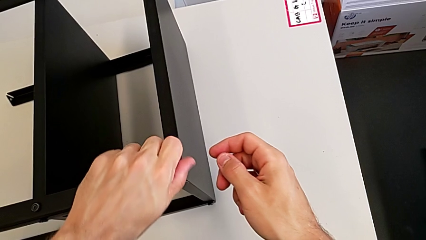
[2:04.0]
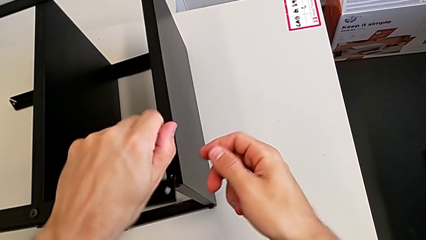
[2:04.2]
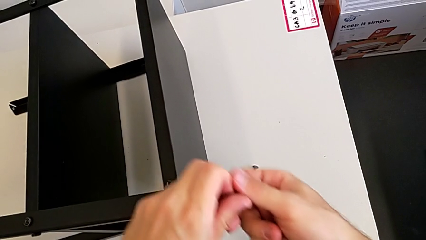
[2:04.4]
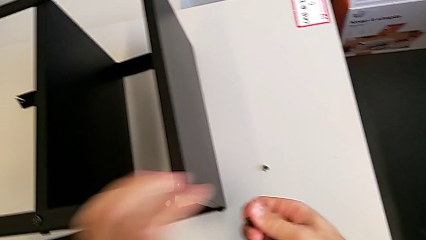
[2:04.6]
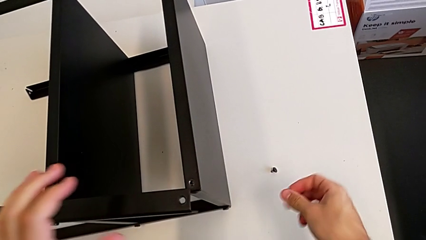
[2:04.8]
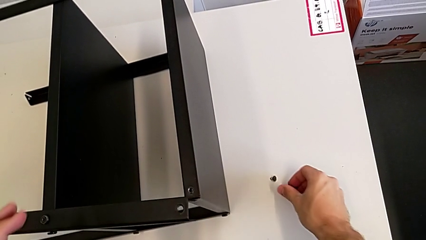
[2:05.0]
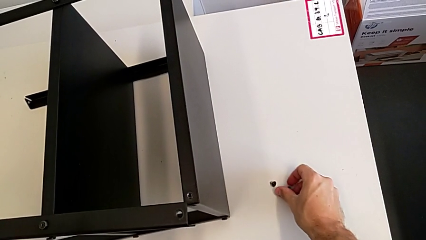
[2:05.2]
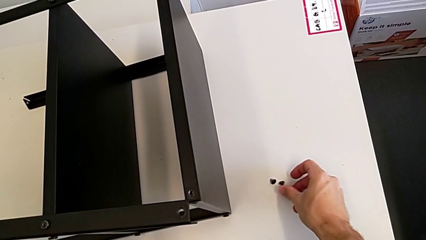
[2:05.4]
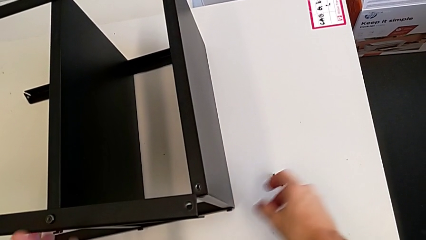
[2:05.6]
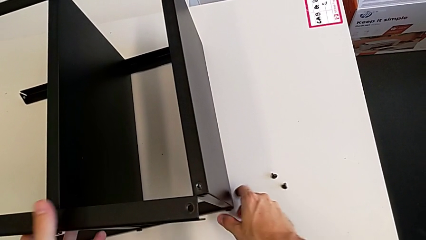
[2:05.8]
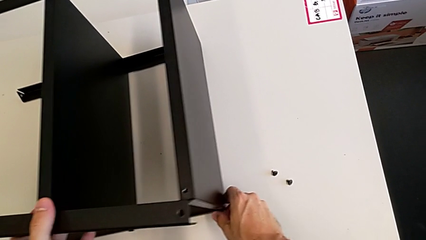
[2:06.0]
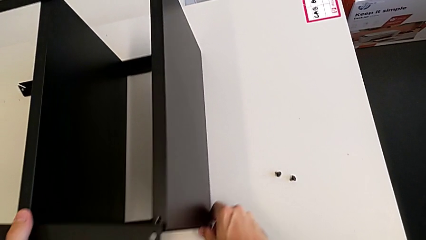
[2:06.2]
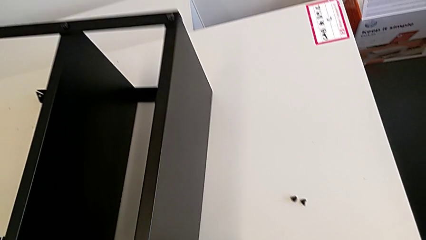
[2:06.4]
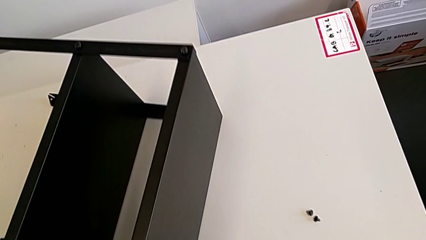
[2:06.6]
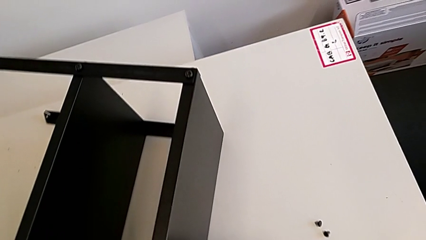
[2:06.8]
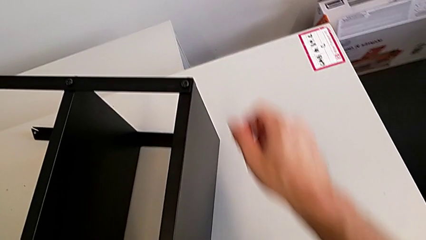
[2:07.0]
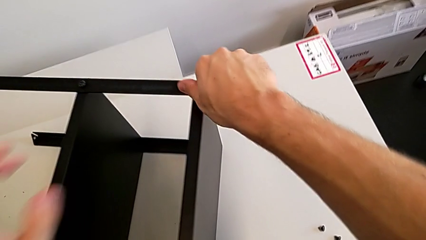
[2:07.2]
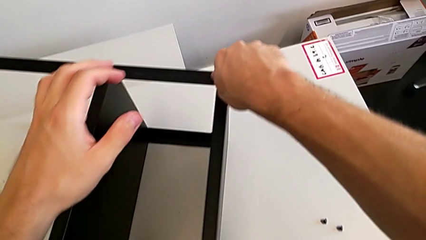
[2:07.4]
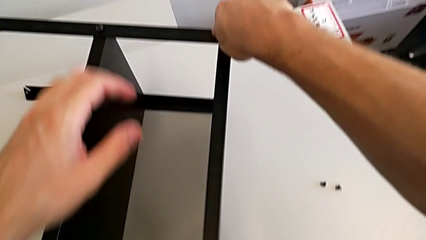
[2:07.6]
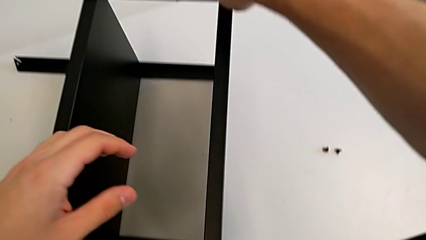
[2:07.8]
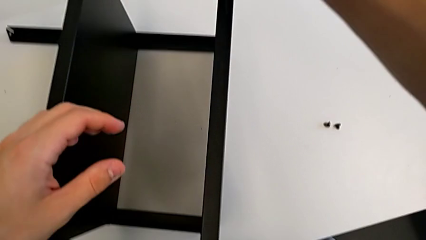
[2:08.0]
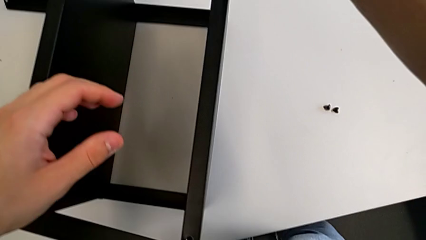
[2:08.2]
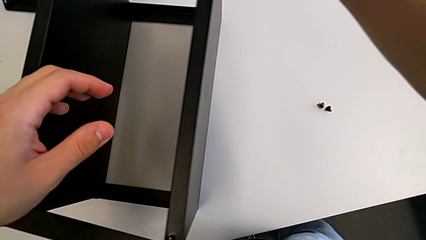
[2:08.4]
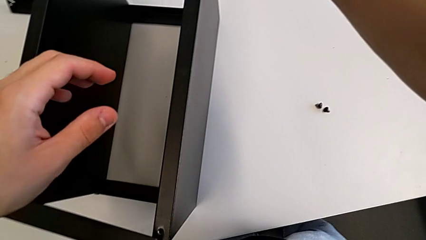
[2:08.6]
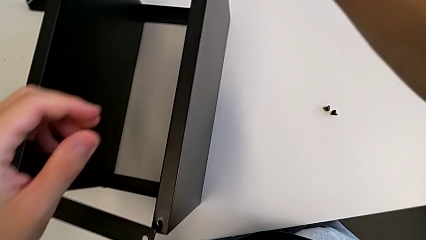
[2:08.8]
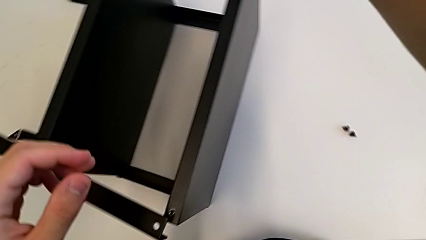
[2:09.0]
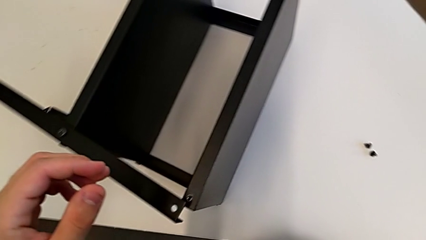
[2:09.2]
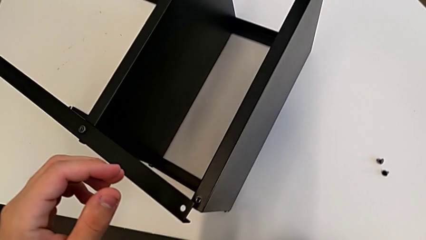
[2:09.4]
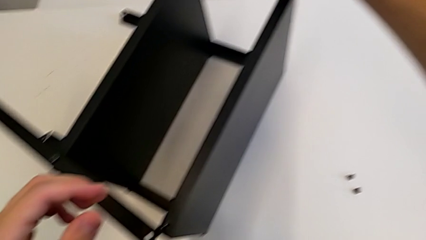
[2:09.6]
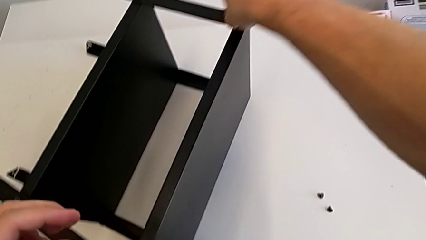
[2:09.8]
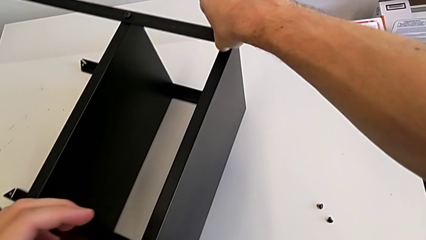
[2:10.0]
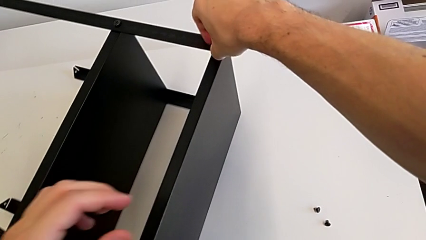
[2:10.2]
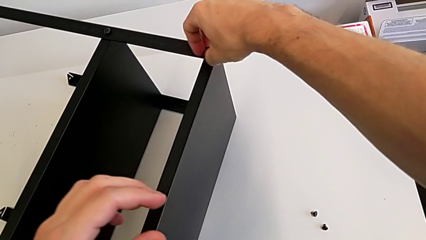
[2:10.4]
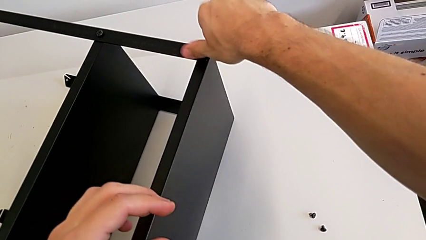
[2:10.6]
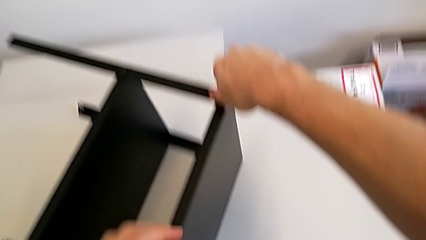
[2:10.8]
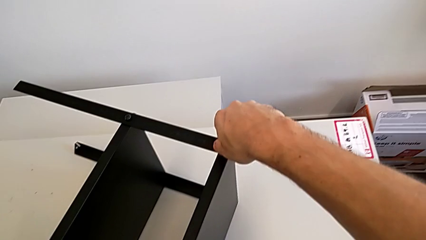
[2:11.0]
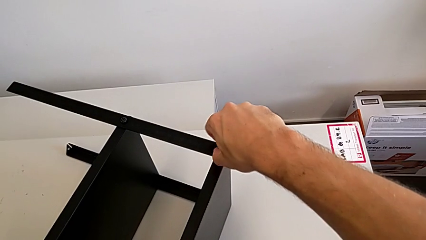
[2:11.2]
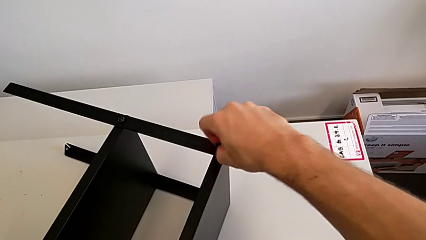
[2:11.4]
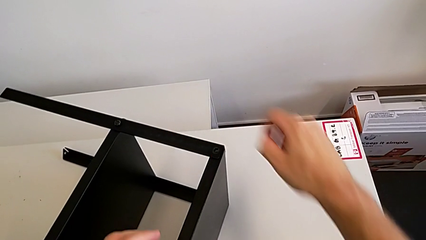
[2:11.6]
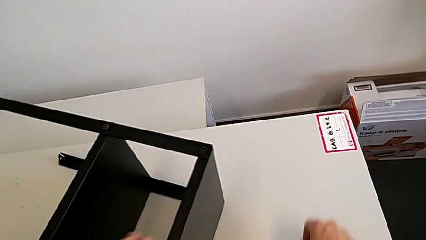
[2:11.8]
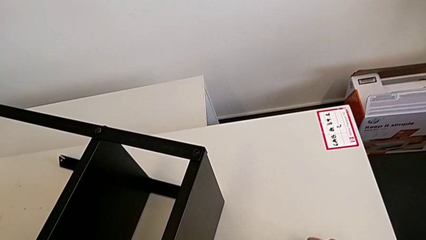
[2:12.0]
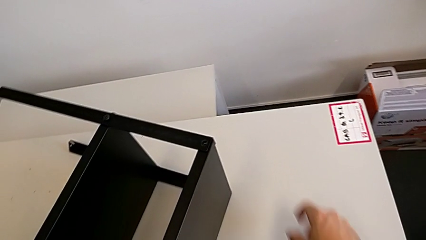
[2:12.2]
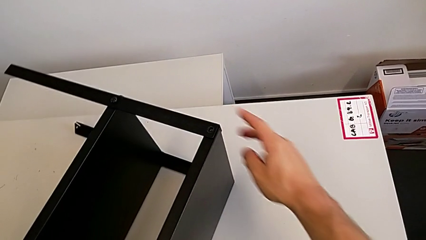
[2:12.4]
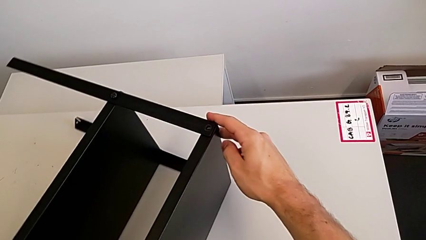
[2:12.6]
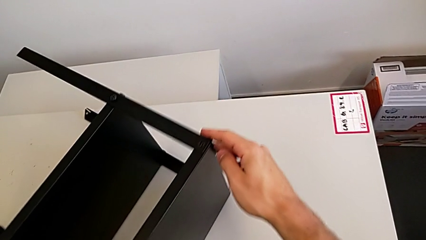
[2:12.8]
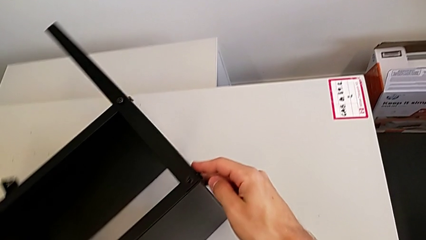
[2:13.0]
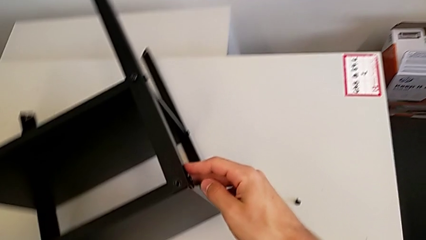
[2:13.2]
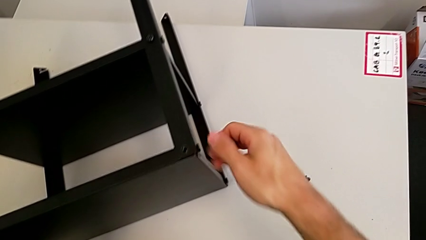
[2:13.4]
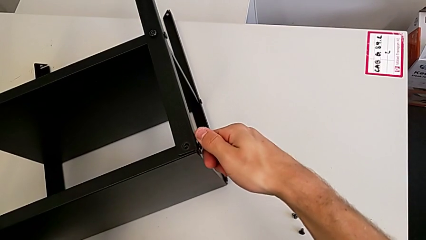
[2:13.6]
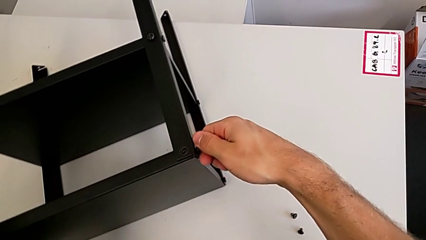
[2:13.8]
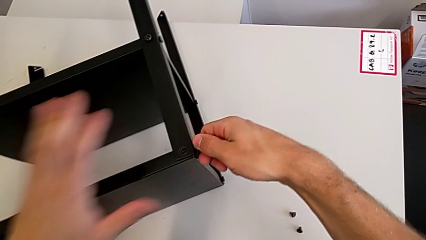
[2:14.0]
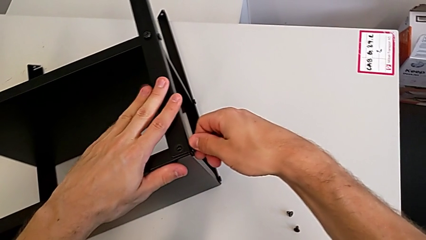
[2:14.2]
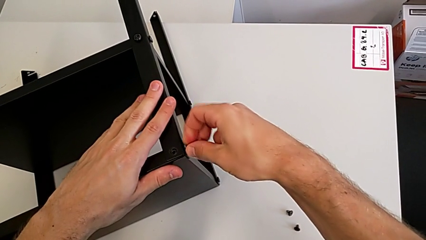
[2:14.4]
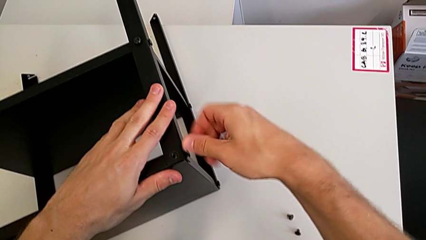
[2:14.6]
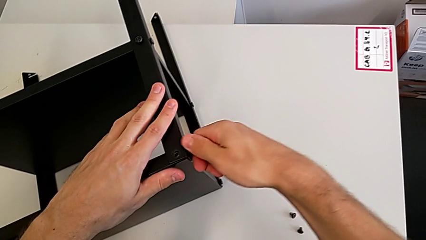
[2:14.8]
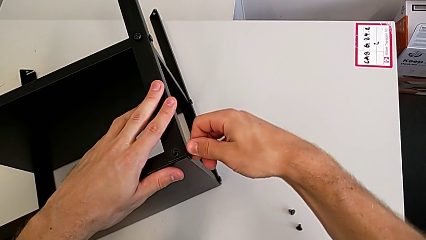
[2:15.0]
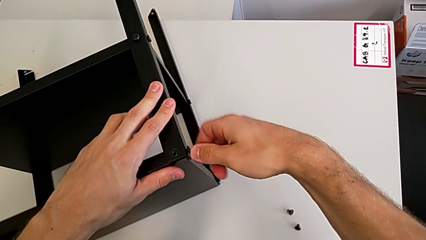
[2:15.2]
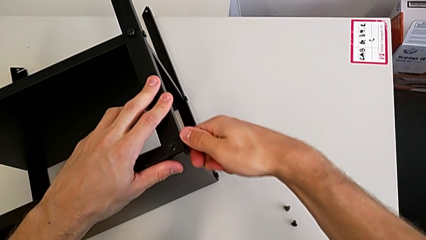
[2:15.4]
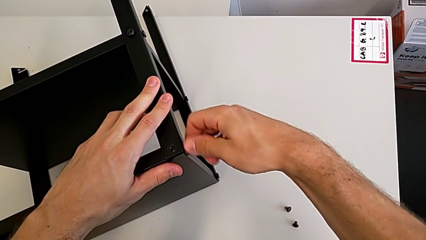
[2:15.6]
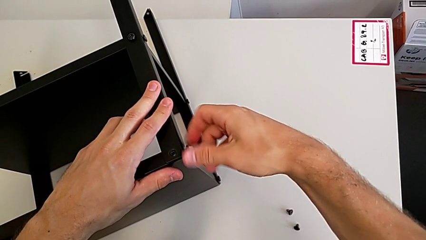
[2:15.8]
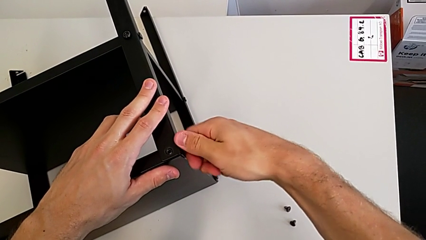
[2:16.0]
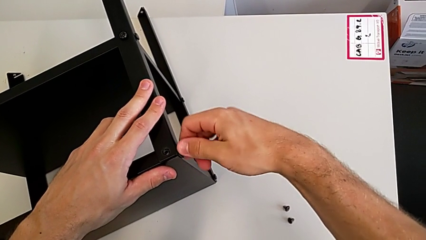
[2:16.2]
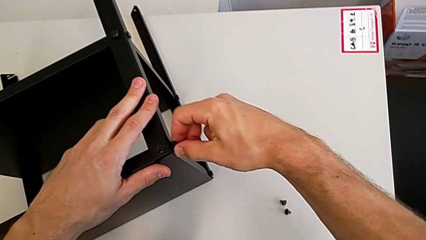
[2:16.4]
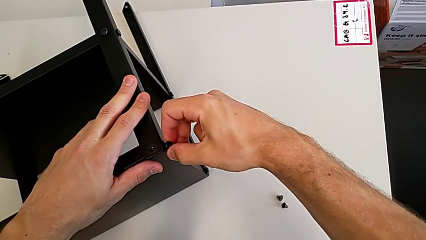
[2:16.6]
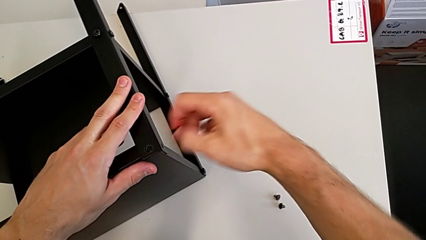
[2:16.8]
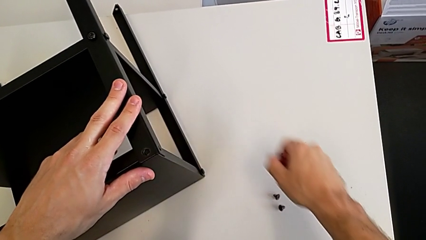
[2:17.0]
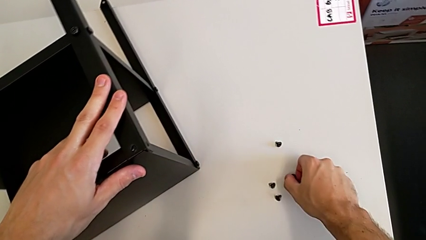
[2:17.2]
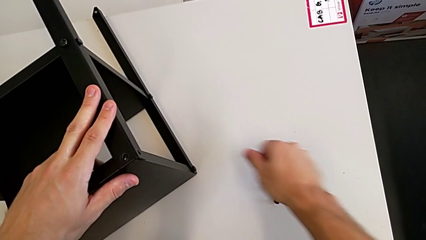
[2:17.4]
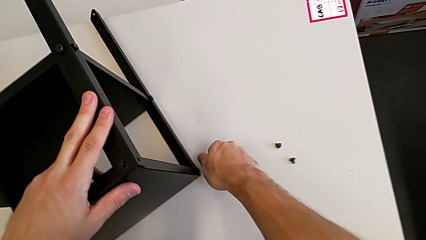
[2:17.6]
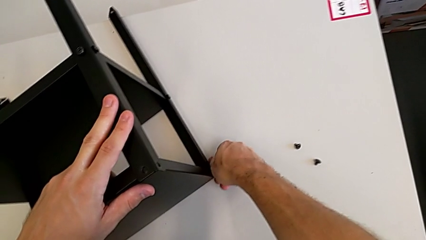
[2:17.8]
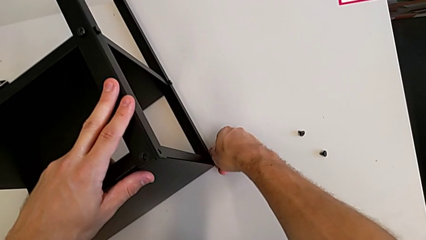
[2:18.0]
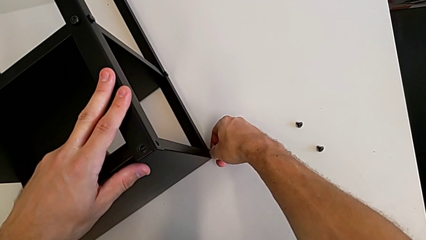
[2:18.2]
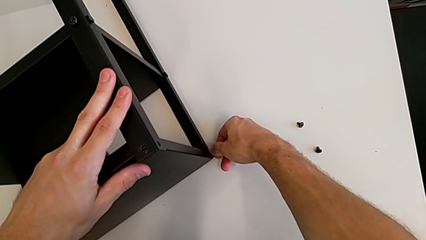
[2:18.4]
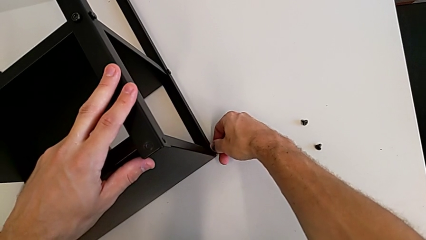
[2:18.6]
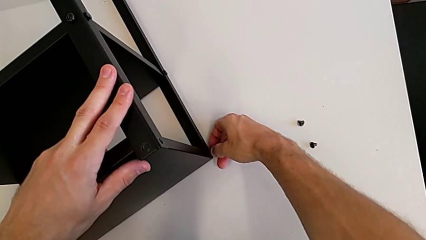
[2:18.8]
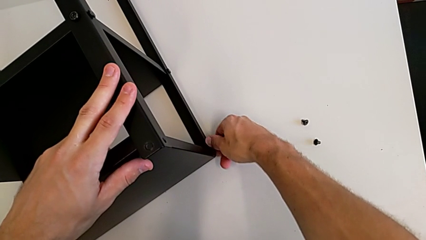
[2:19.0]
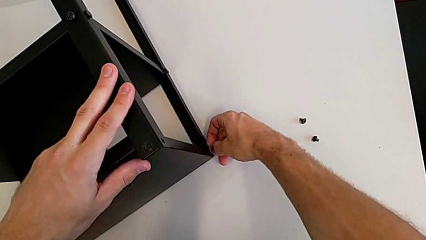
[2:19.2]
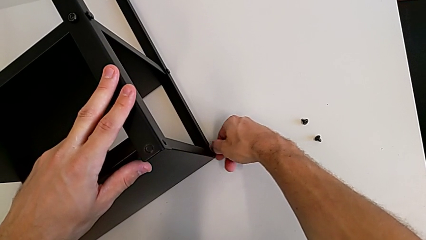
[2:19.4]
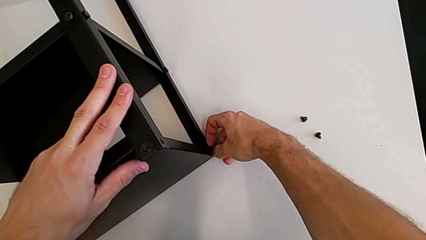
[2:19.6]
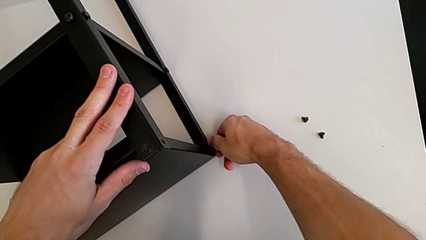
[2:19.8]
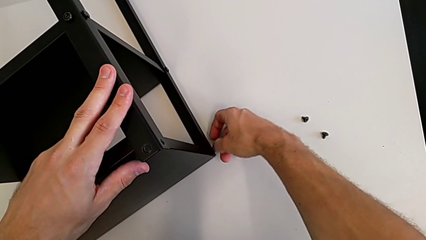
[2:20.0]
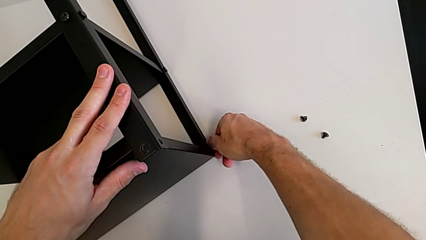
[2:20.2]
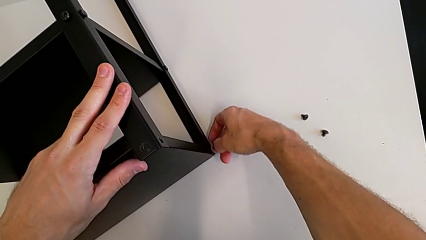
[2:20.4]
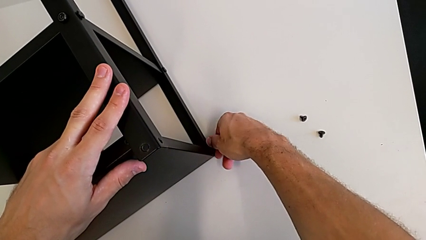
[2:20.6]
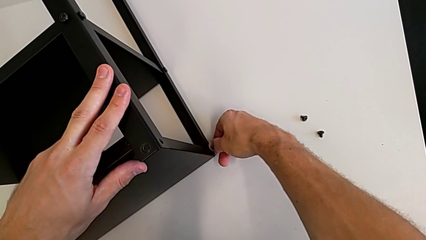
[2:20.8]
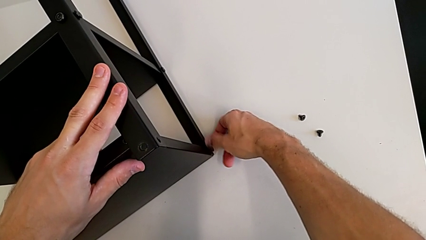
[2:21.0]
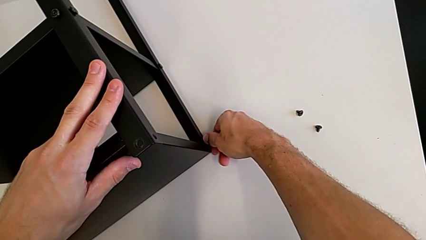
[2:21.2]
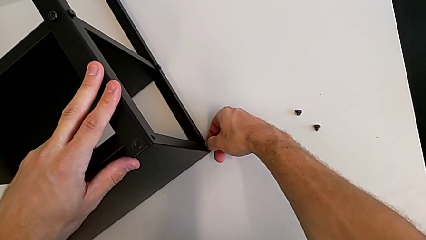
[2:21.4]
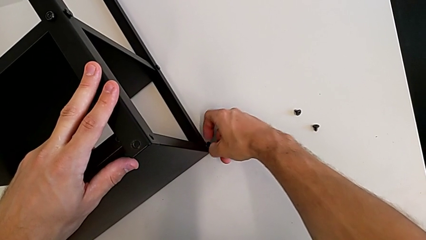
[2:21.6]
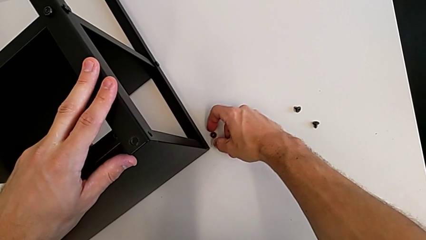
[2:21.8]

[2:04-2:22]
The camera wearer is withdrawing the top screws. They disassemble the hex socket head, place it, rotate the nightstand, unscrew the hex socket head, disassemble it, place it, rotate the nightstand, unscrew the hex socket head, place it, unscrew it and disassemble it.
